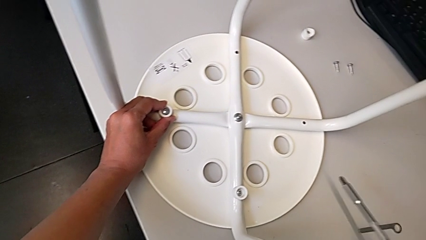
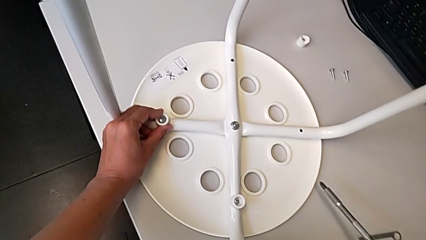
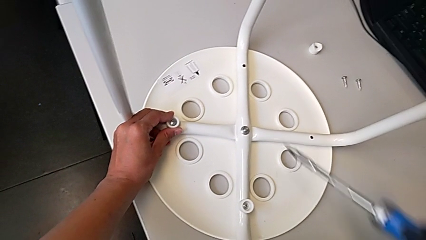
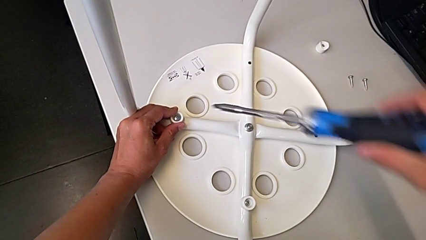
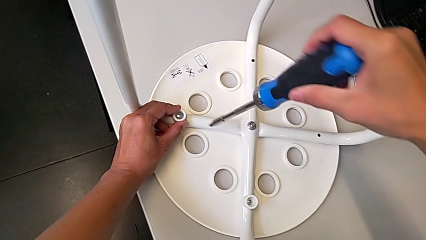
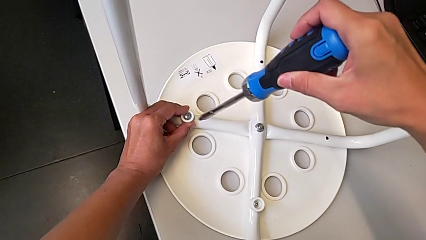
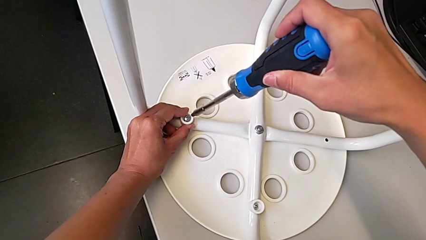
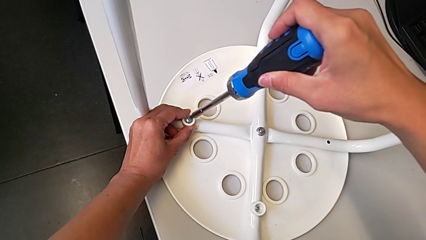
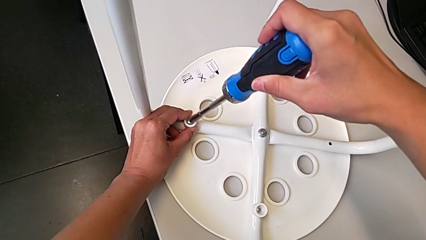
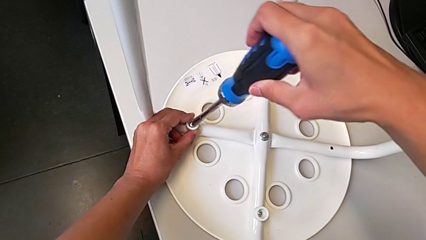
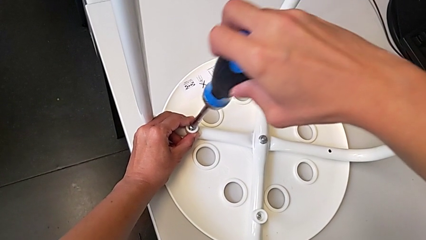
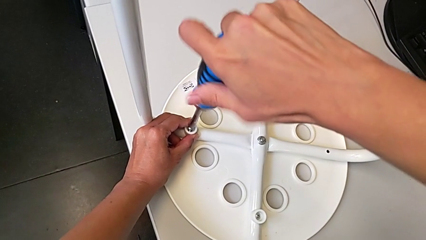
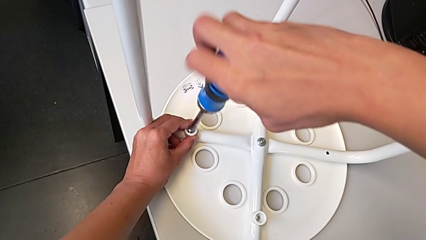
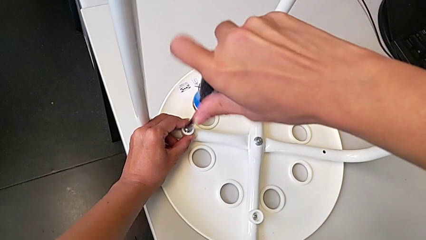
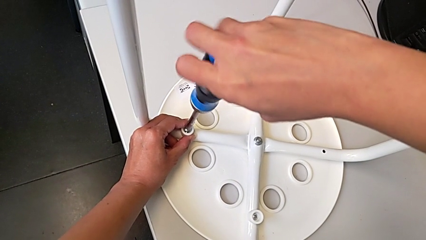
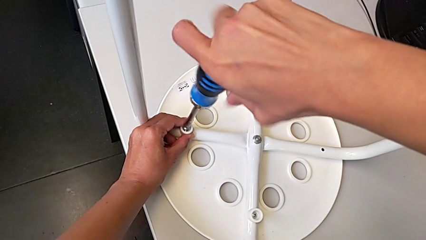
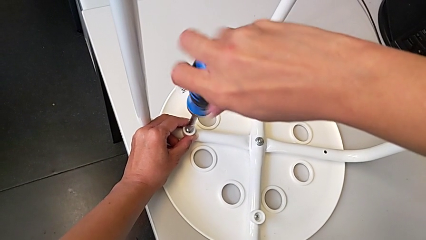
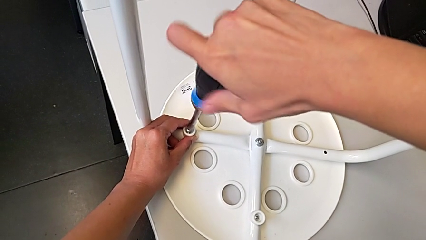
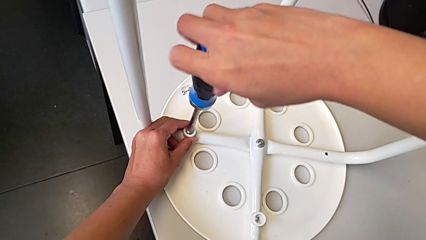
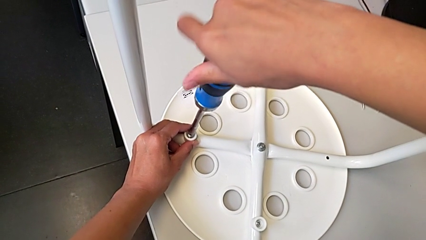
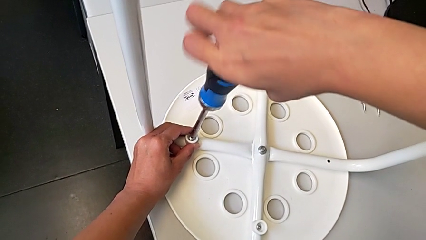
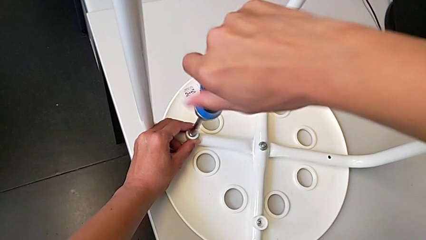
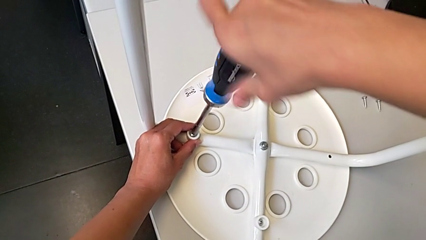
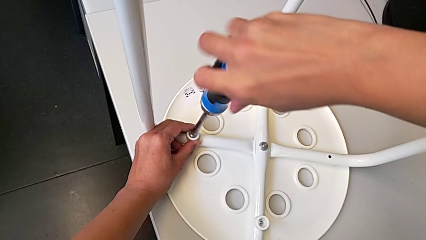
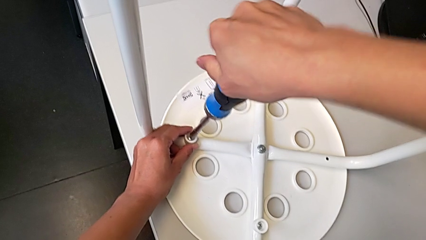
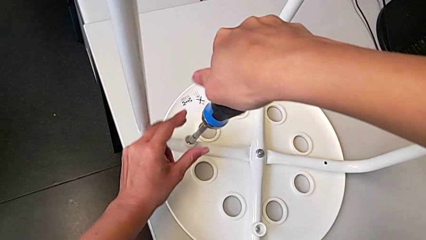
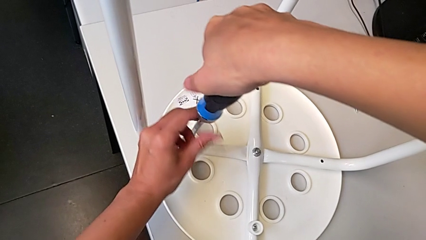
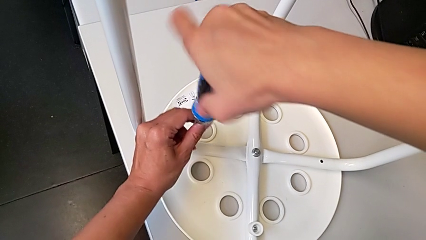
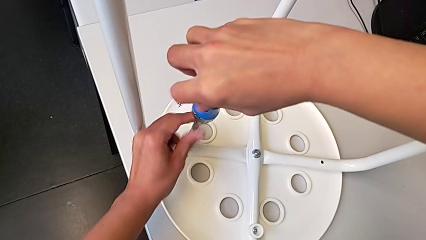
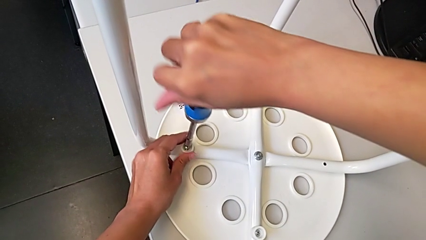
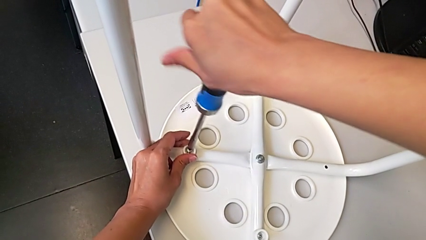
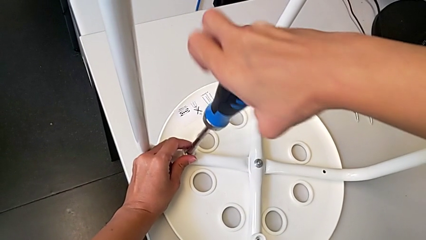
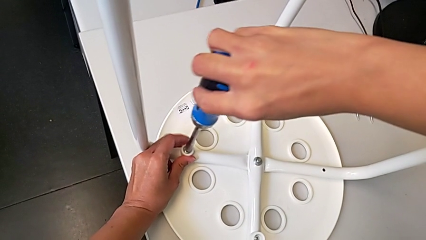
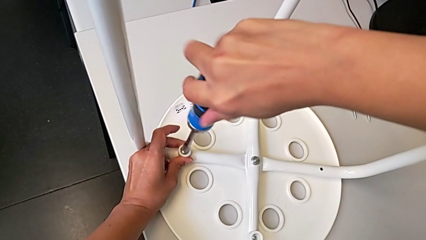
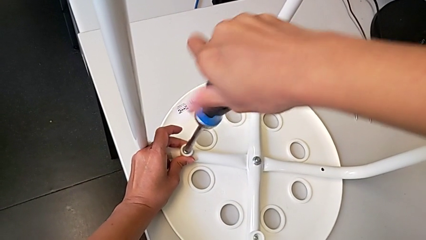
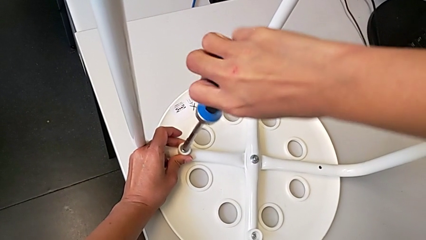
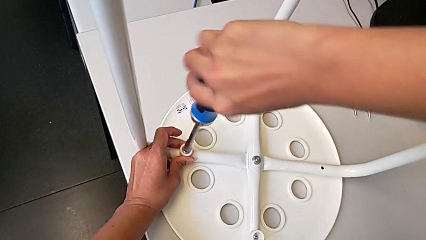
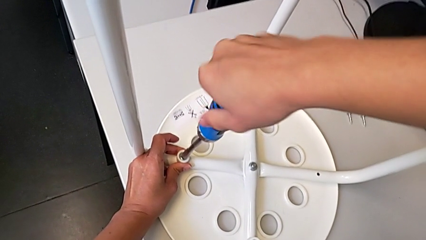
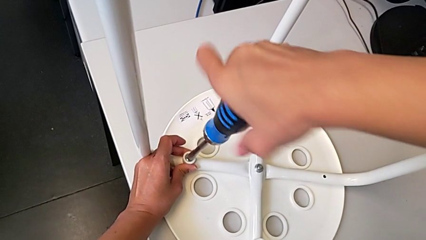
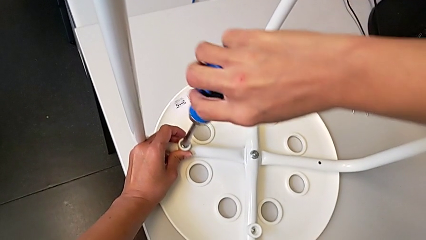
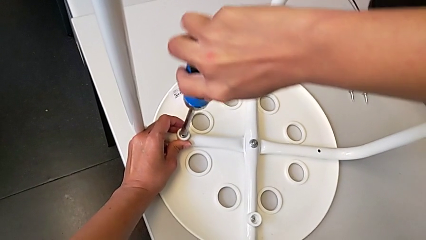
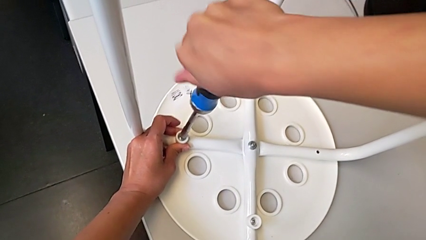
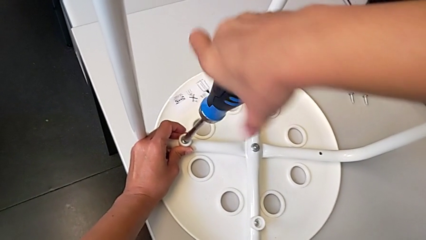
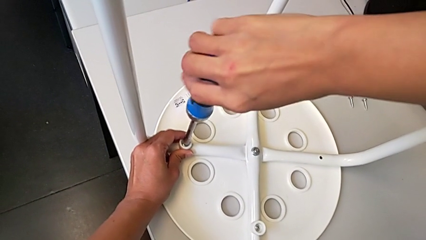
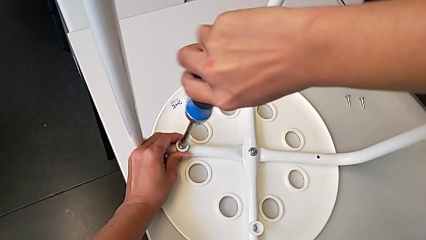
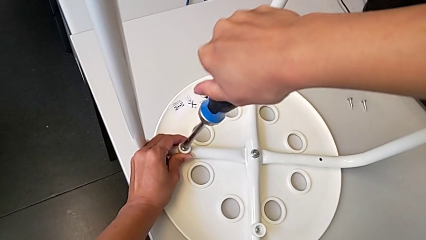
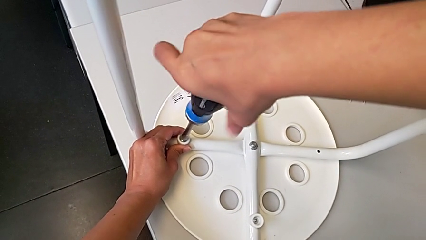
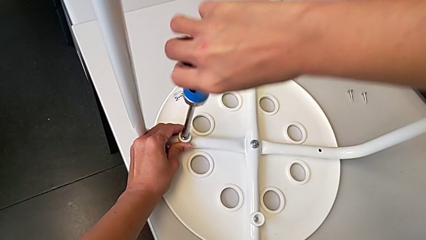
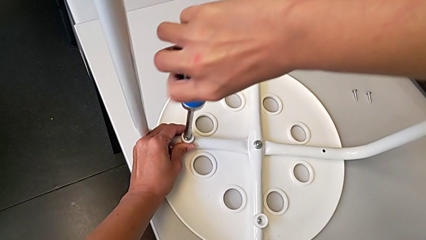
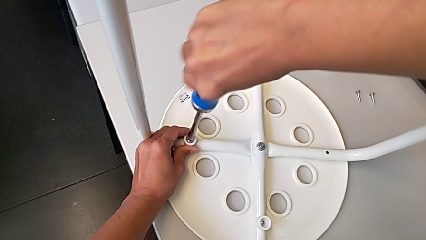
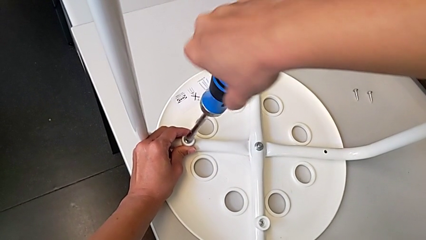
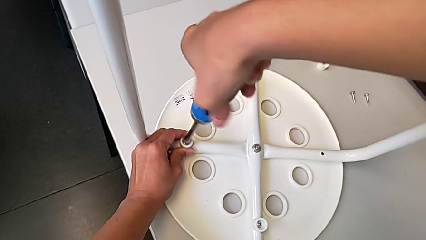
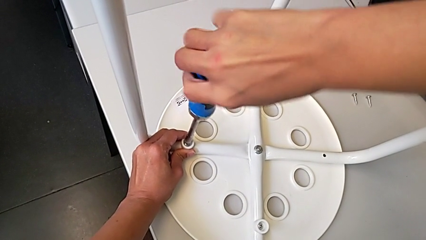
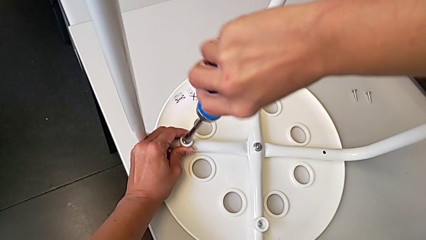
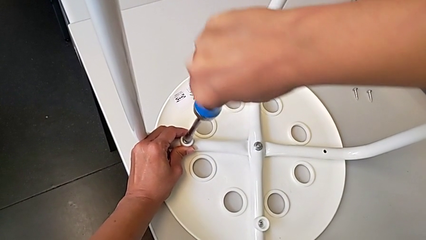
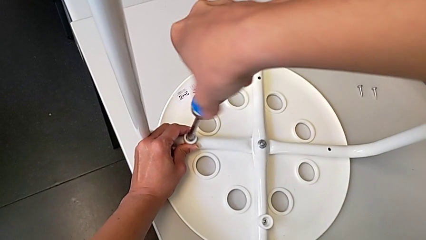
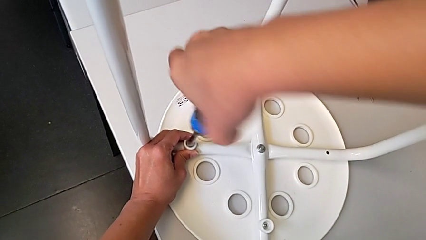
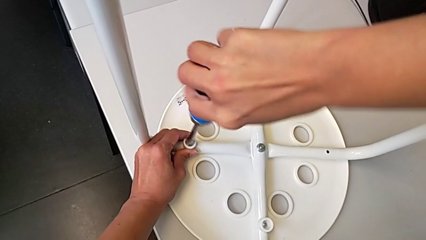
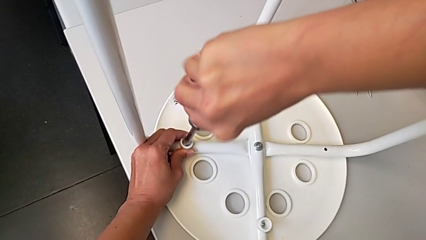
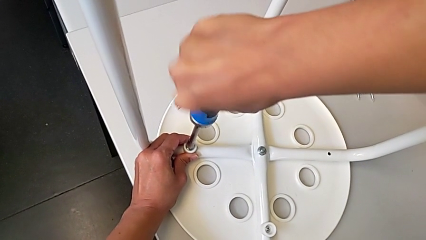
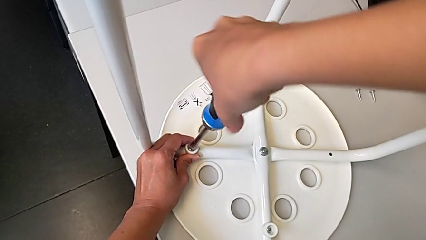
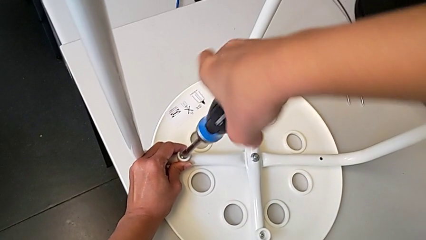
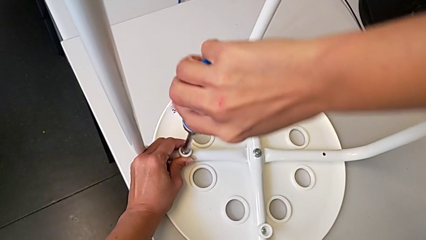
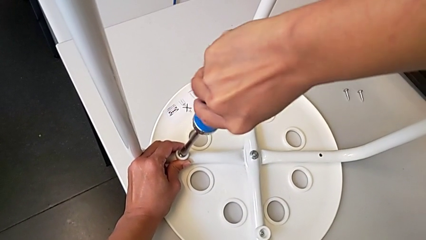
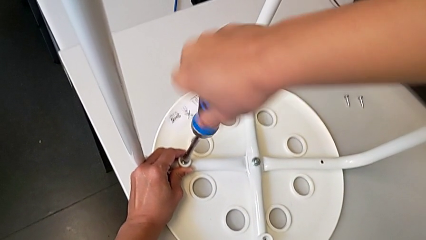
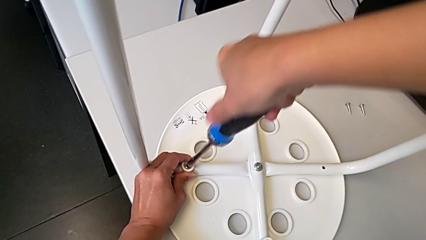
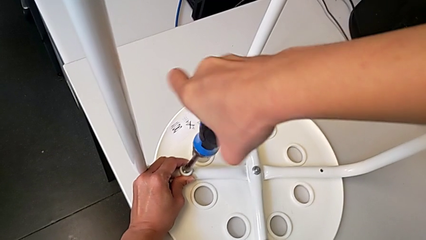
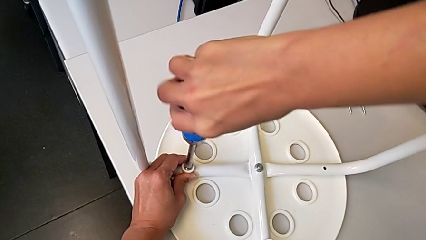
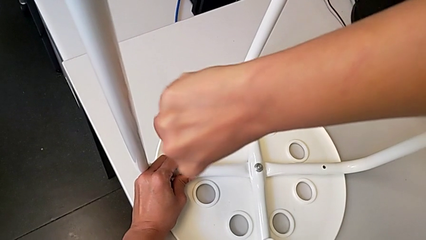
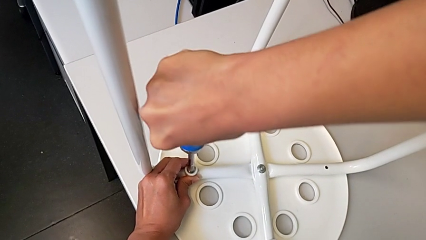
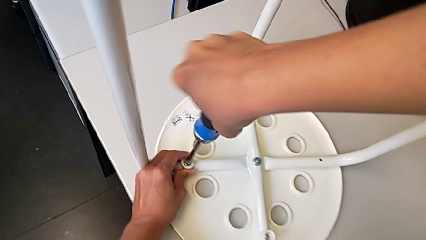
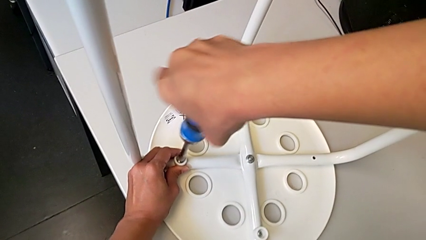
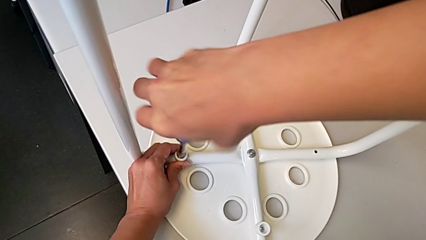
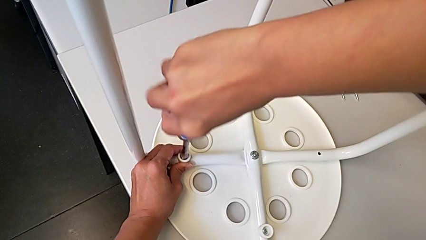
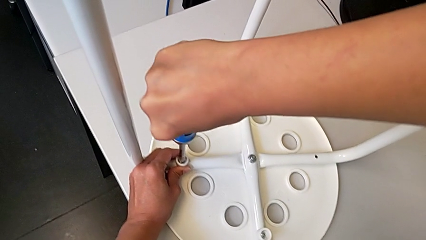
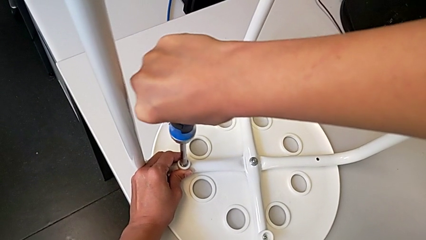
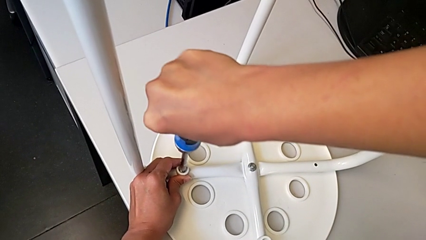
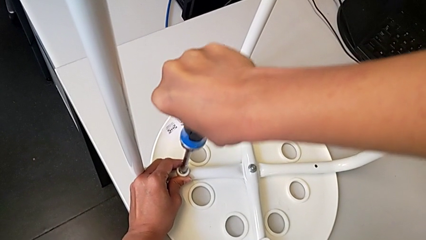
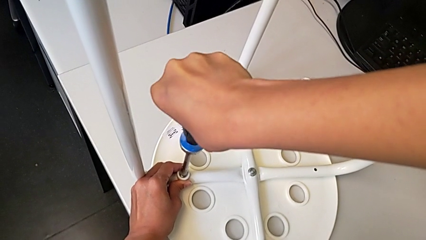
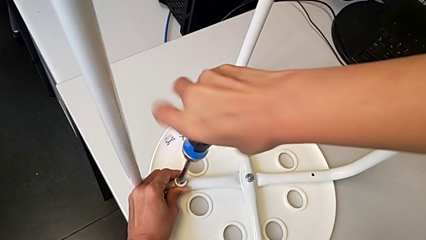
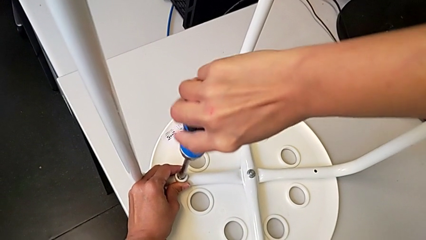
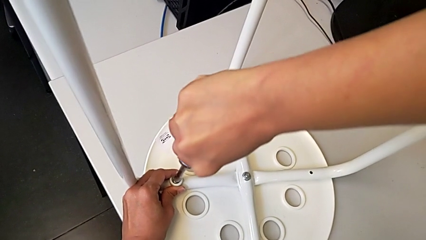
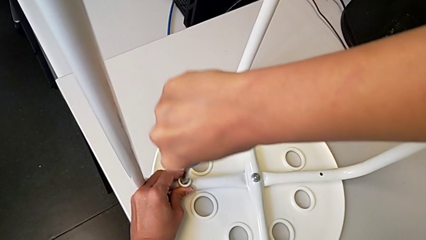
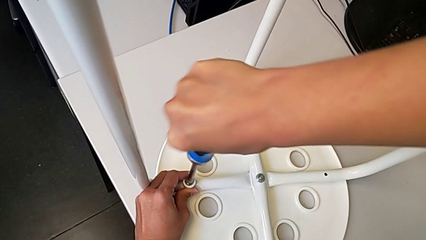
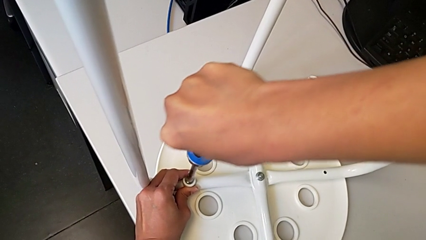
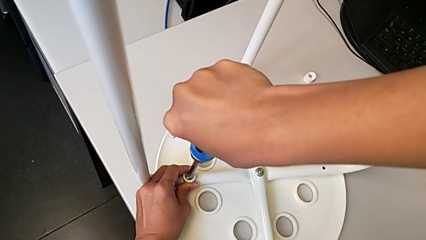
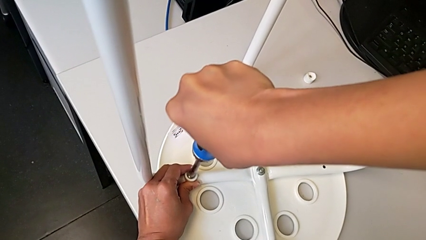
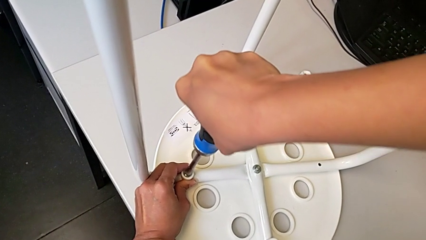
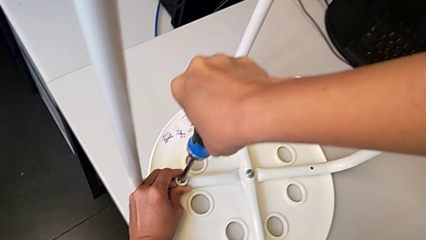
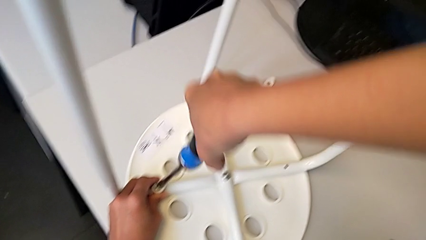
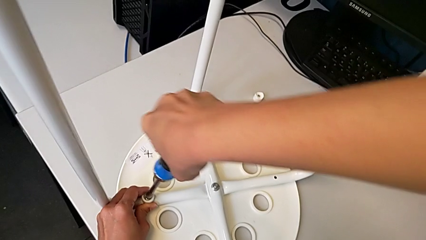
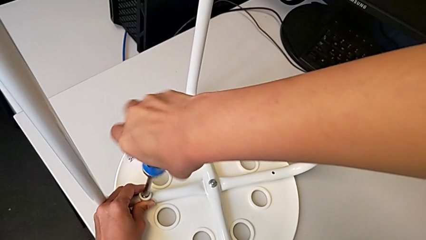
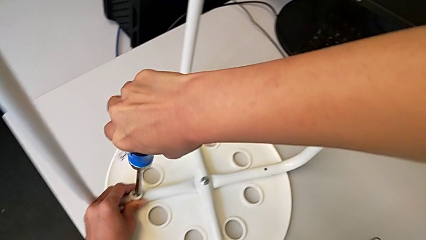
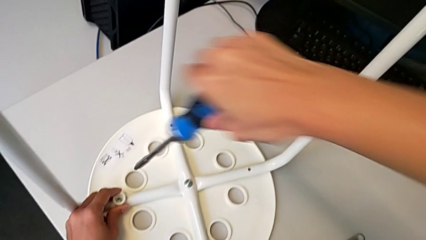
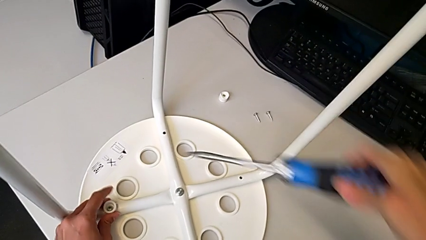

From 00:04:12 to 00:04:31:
The camera wearer is screwing the legs onto the stool. They insert the screwdriver, screw the screw and withdraw the screwdriver.
